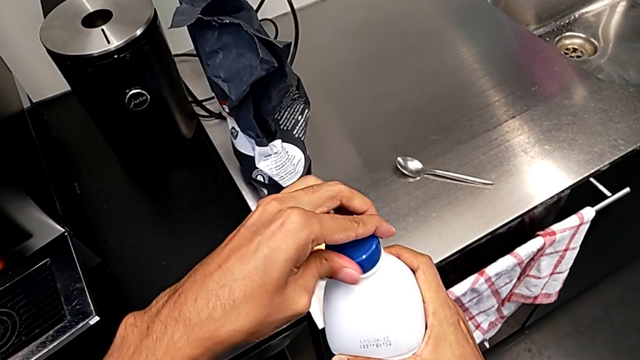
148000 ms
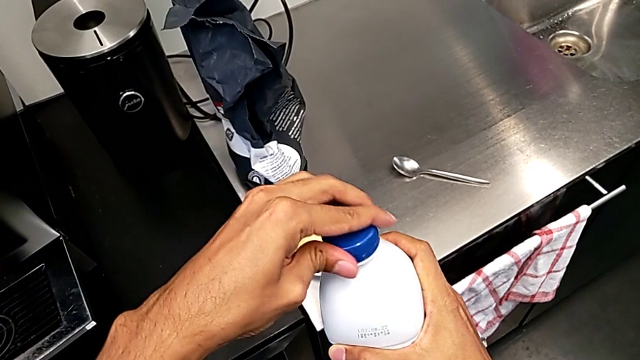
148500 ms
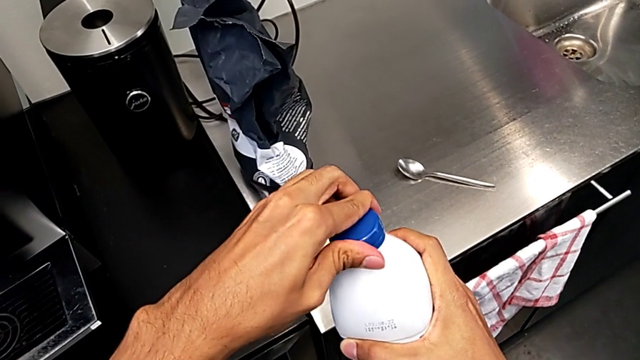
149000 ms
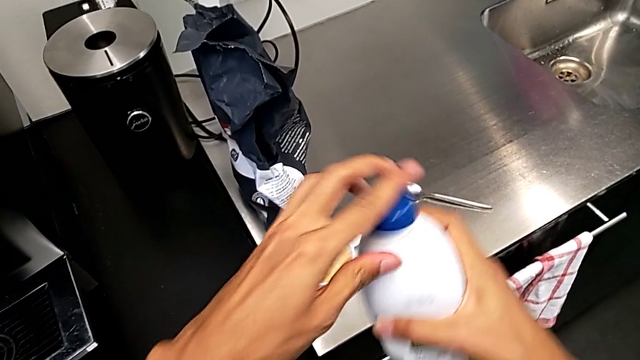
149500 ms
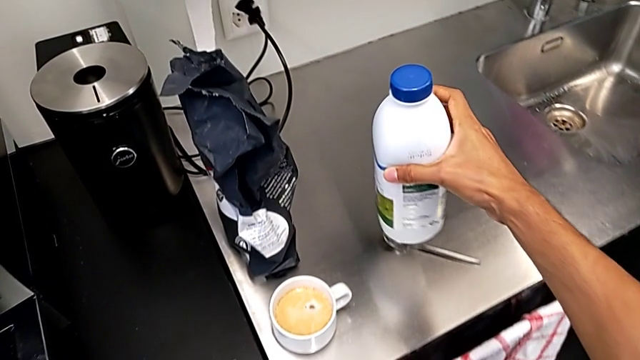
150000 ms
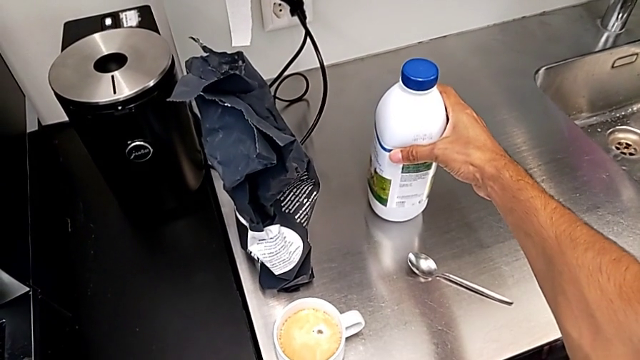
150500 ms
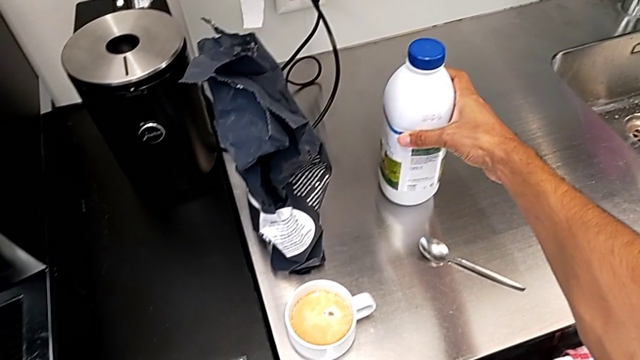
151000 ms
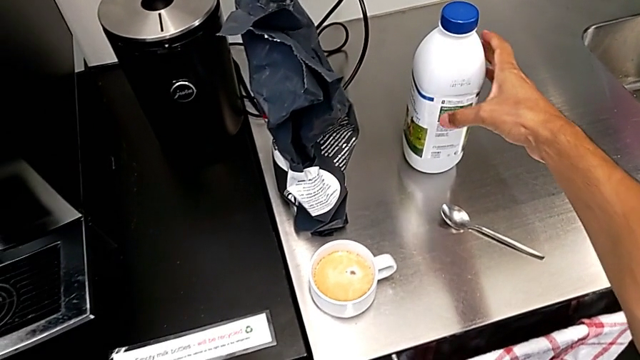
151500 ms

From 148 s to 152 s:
The camera wearer is pouring milk into their cup of coffee. They close the blue cup lid and hold the white water container.

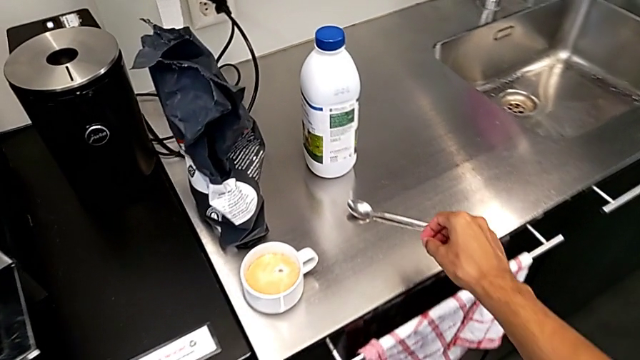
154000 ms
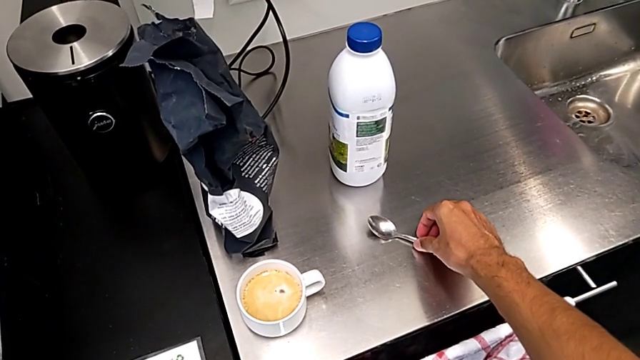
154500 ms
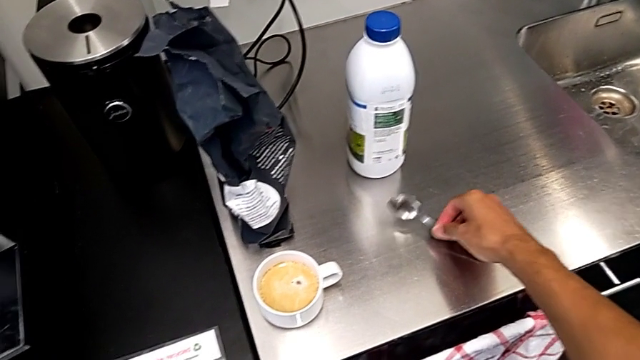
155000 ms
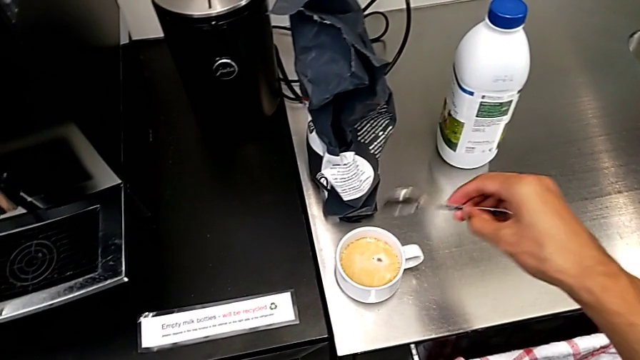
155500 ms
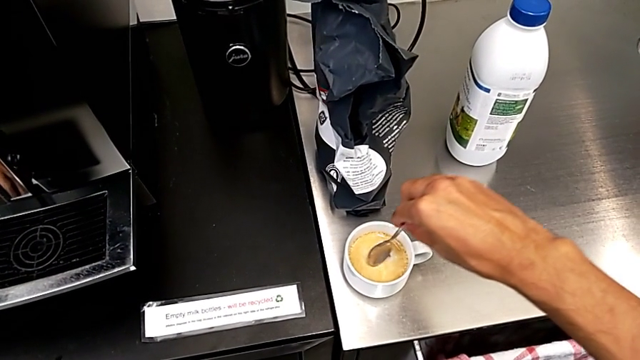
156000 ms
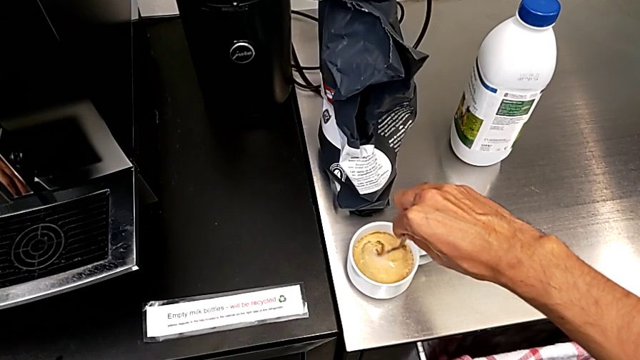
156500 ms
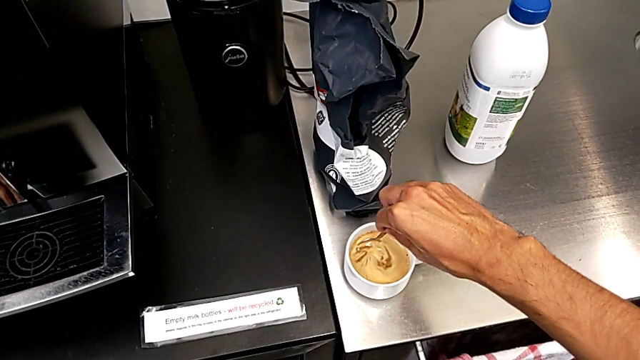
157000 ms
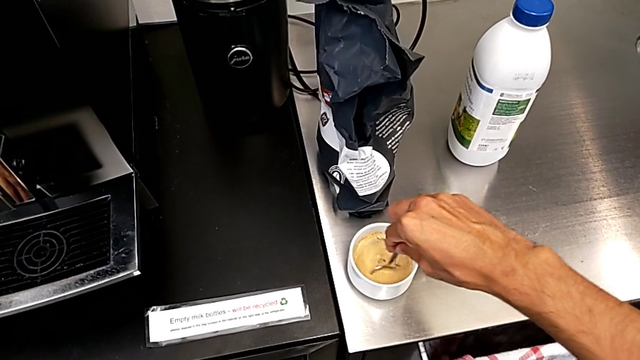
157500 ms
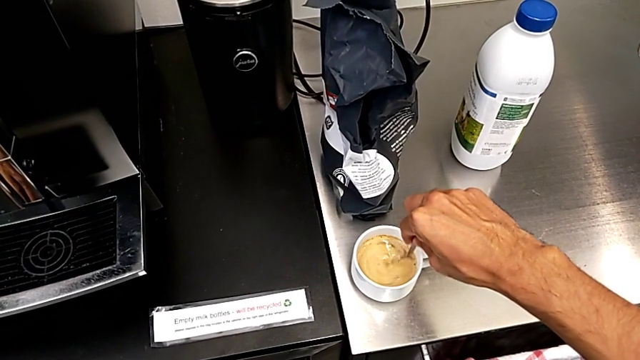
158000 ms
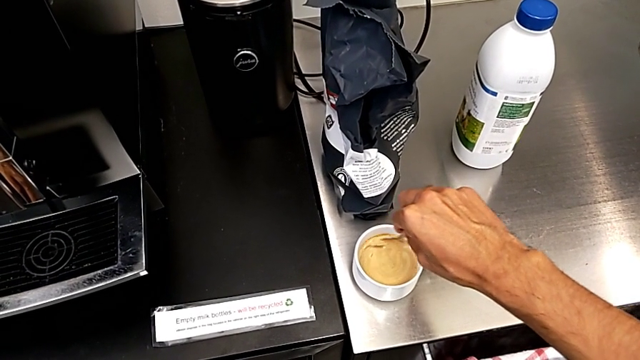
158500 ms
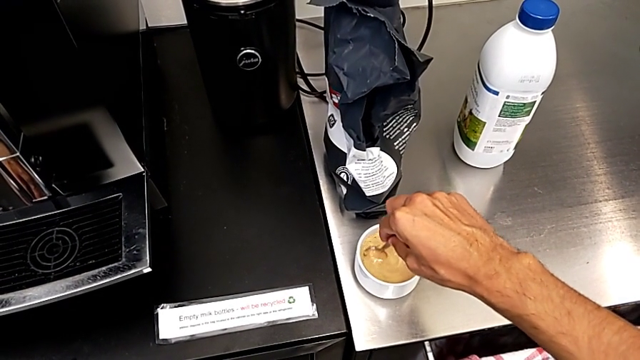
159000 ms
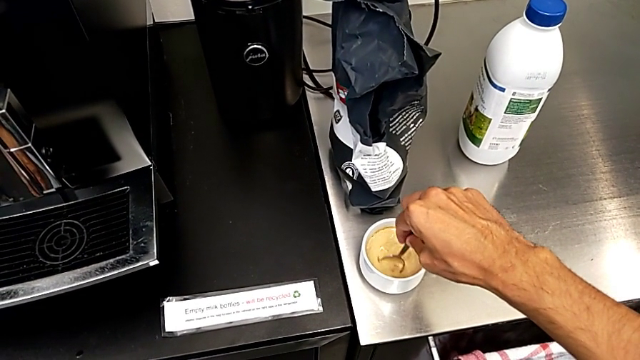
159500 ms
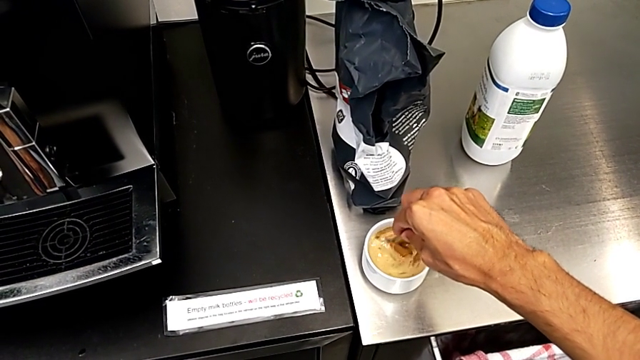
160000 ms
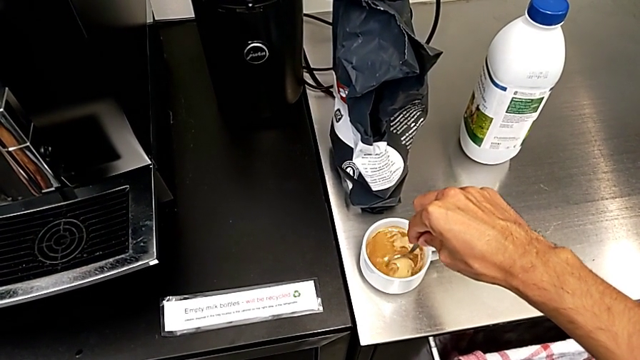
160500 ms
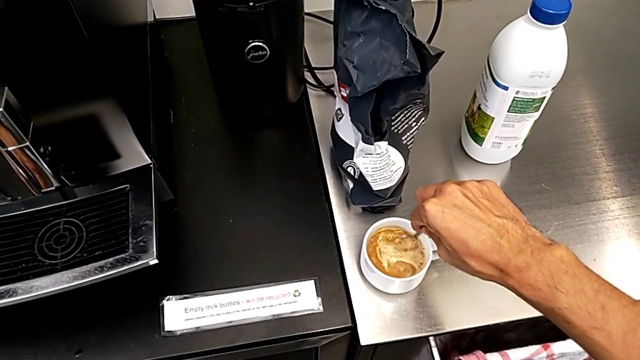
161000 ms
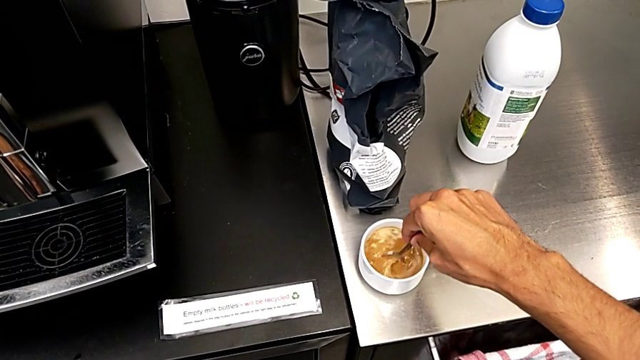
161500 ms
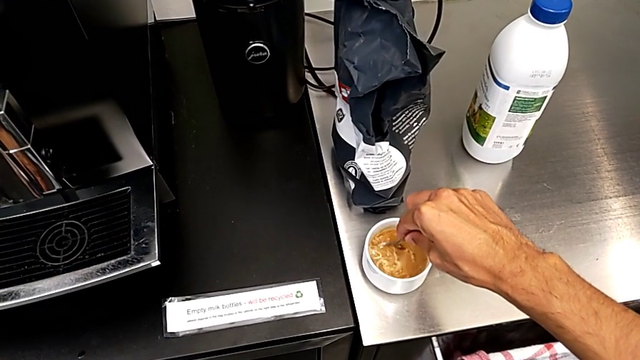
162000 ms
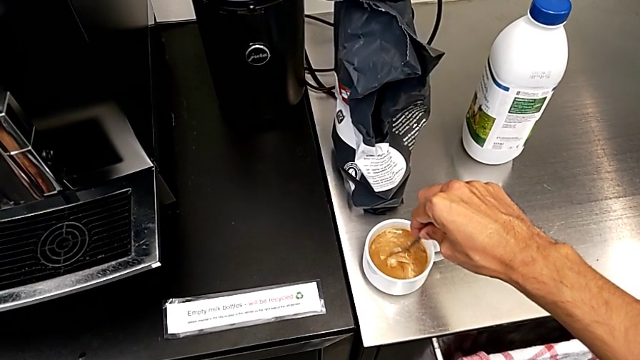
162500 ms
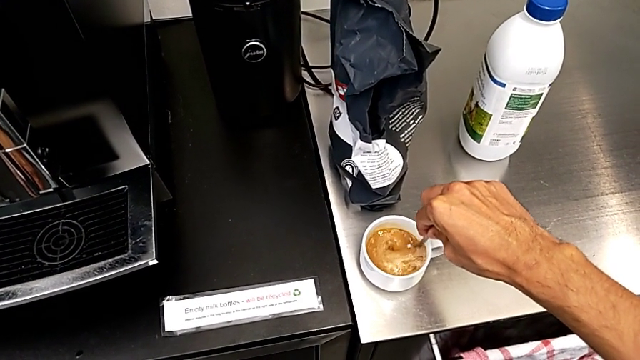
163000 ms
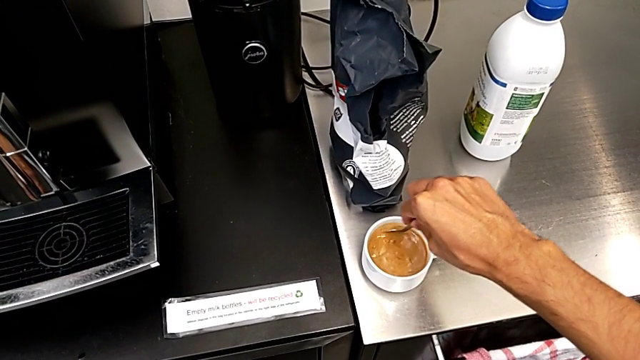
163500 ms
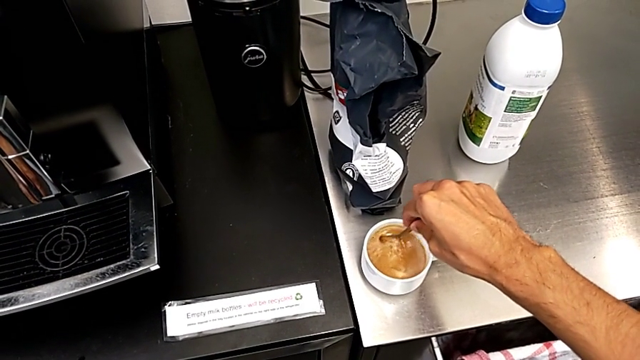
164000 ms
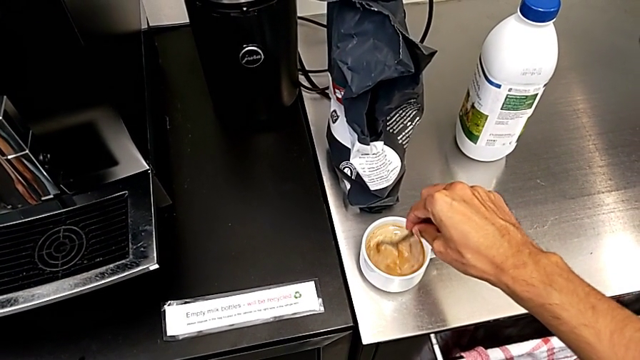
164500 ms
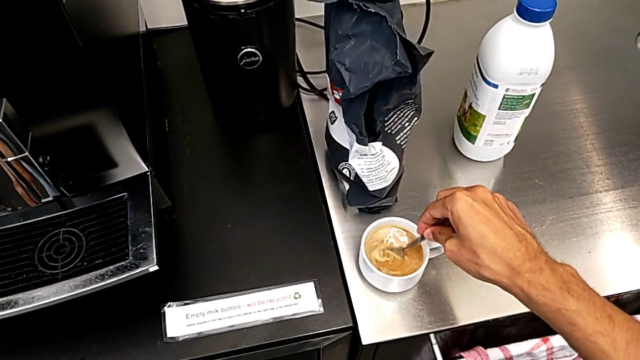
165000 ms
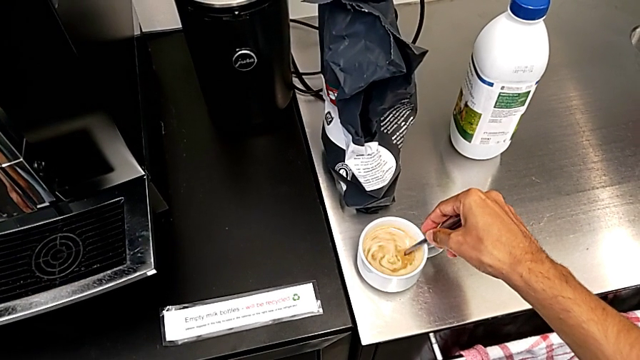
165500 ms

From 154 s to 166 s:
The camera wearer stirs the coffee using a spoon. They grab the silver spoon and stir the cup.

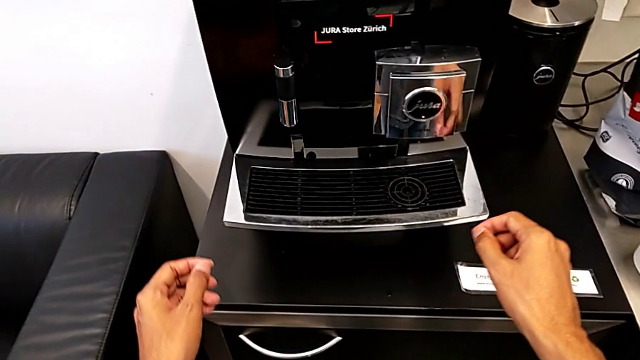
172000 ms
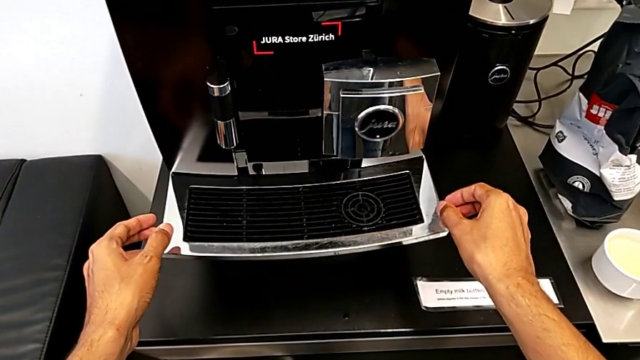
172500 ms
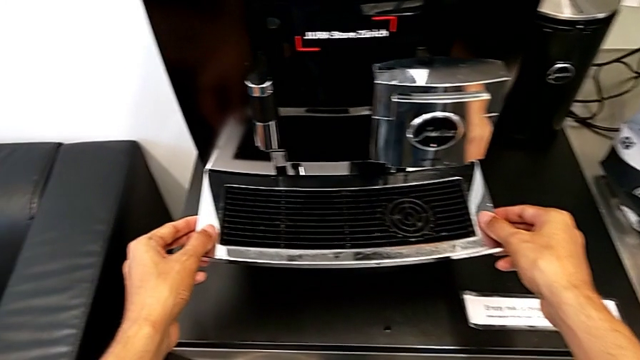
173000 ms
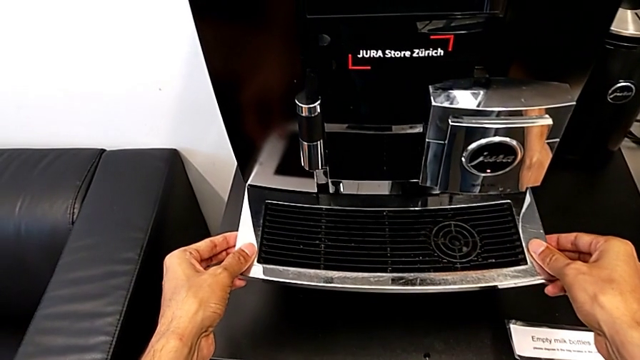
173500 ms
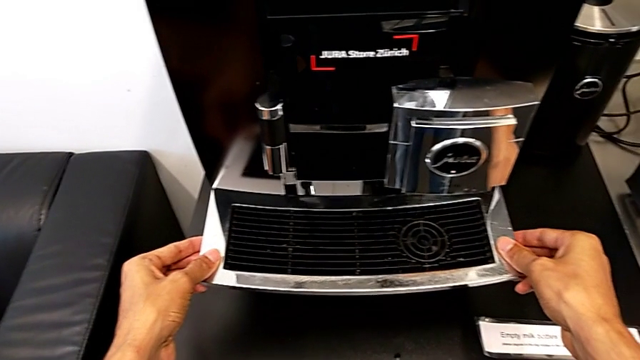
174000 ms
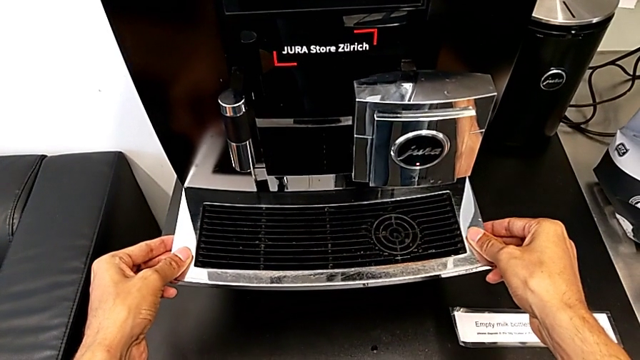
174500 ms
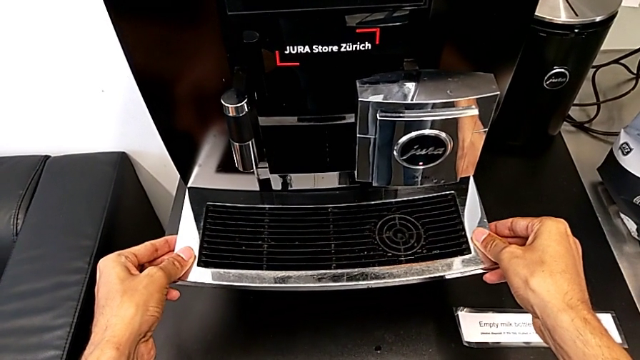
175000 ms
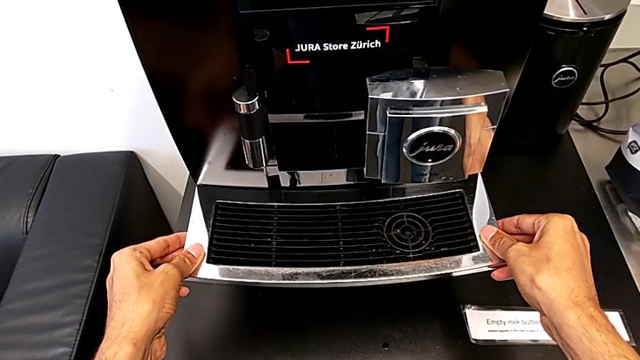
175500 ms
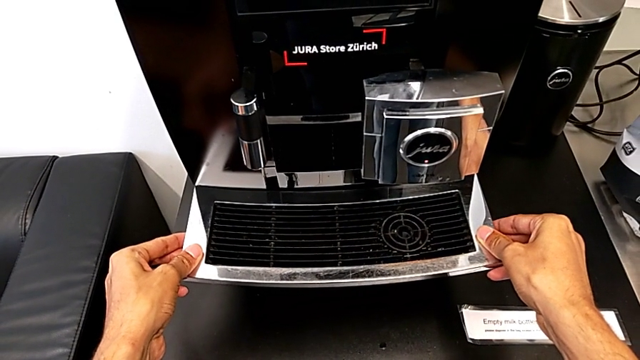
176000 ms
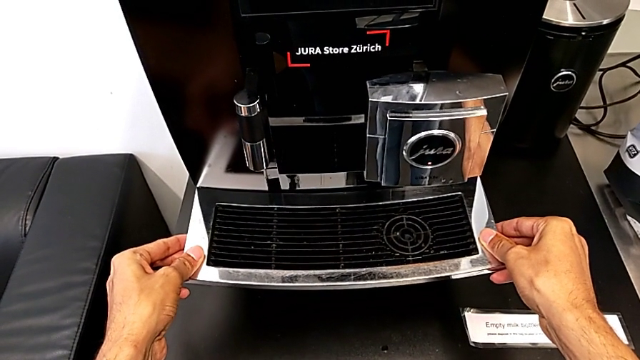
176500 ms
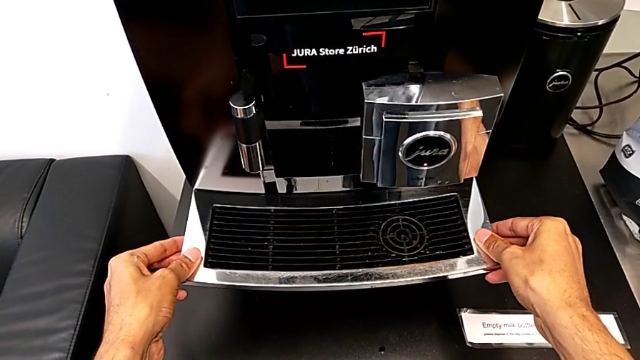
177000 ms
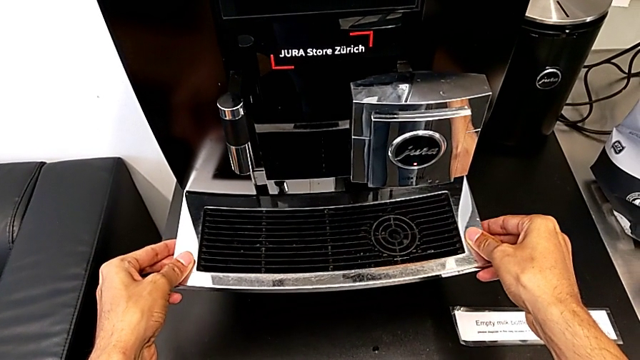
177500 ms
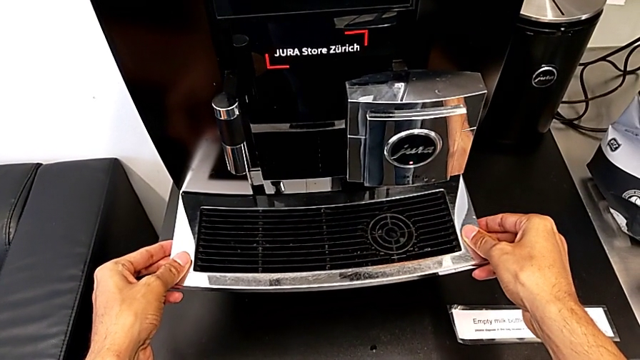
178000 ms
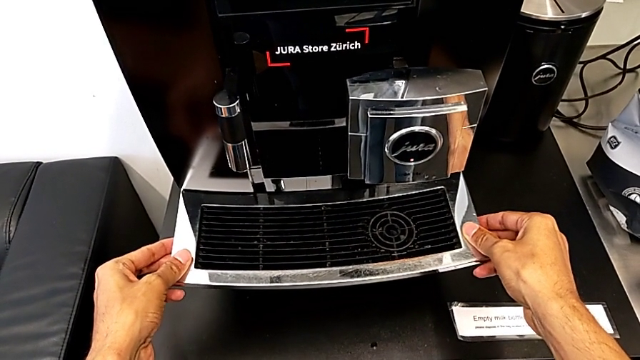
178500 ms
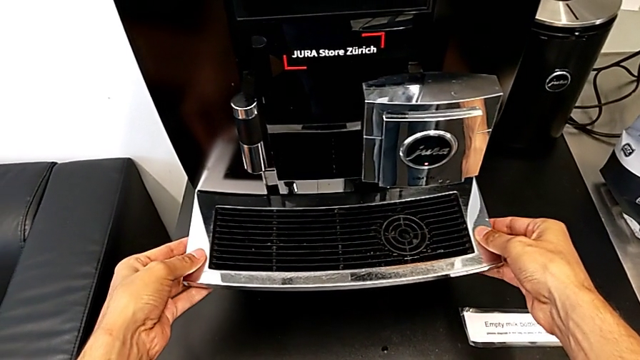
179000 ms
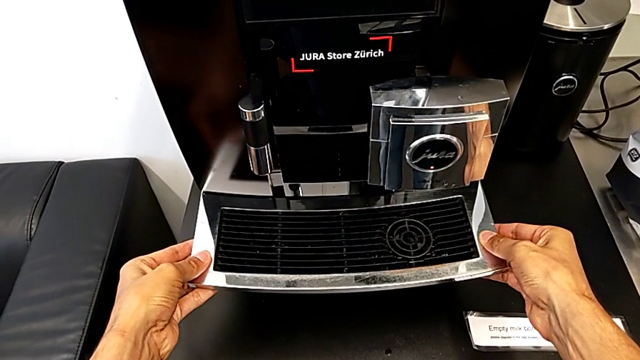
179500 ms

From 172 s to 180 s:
The camera wearer is pulling out the drip tray from the coffee machine. They begin to pull the black drip tray.
